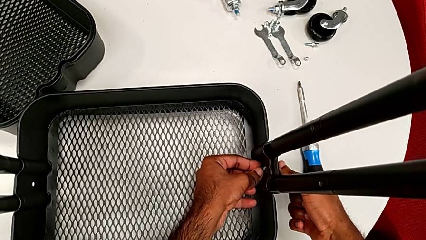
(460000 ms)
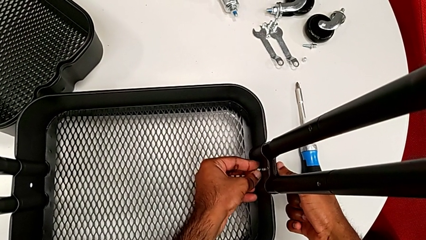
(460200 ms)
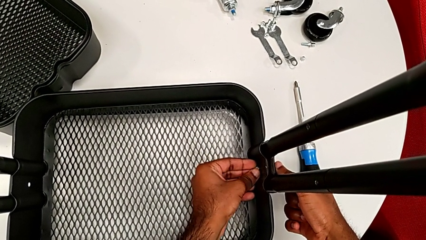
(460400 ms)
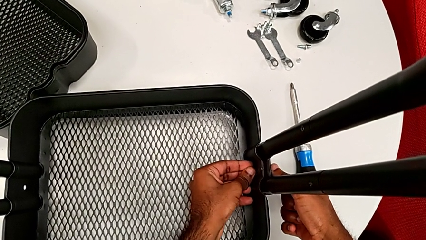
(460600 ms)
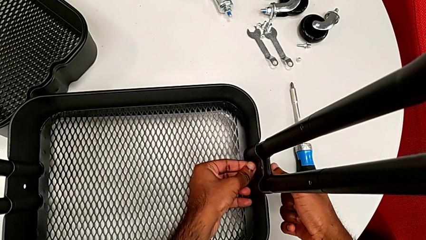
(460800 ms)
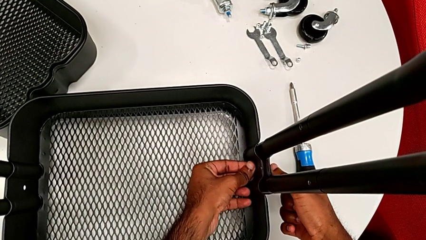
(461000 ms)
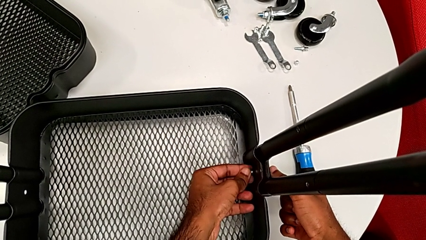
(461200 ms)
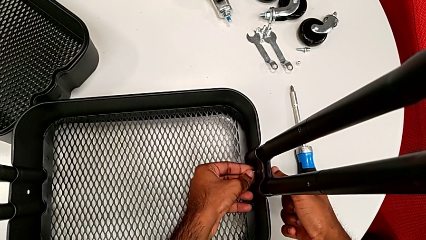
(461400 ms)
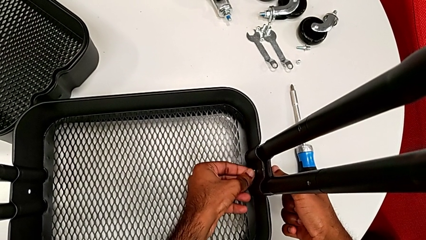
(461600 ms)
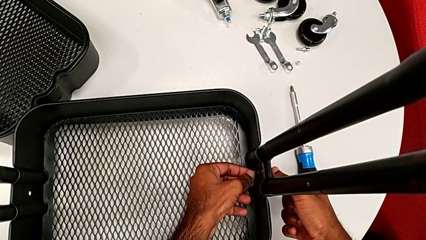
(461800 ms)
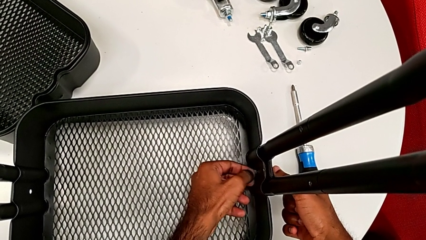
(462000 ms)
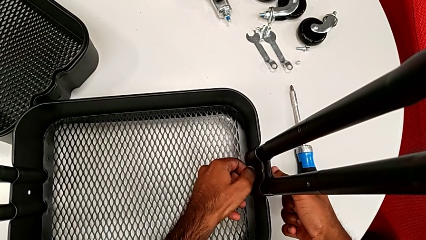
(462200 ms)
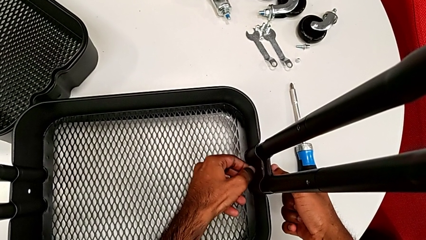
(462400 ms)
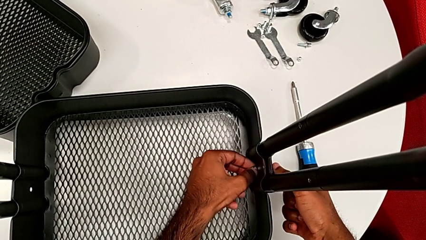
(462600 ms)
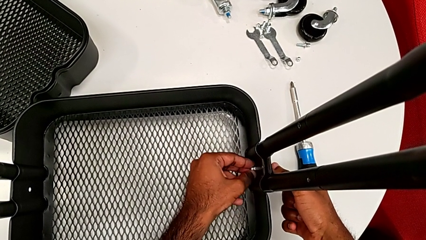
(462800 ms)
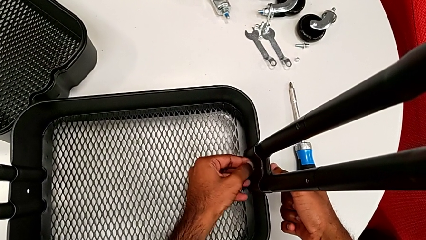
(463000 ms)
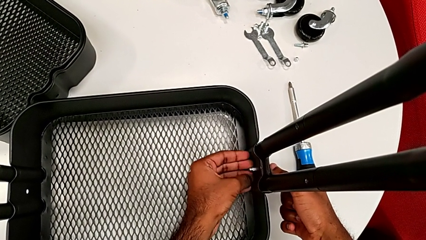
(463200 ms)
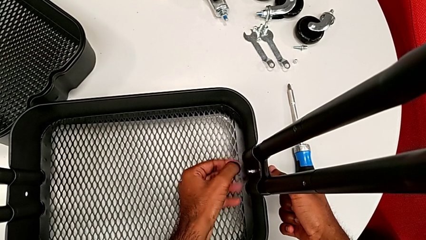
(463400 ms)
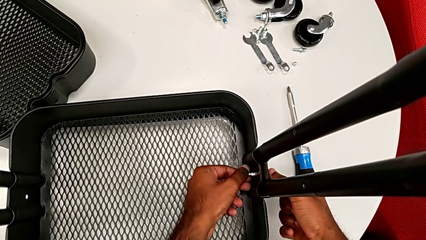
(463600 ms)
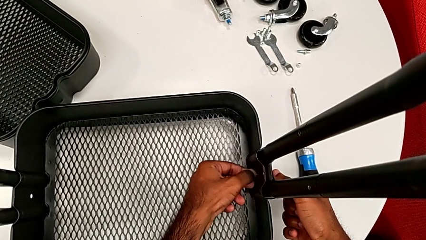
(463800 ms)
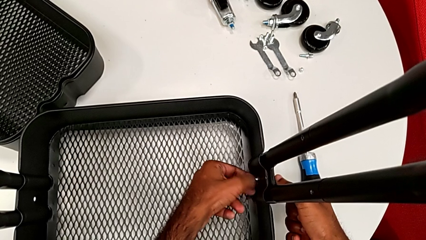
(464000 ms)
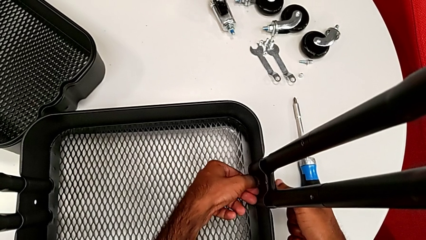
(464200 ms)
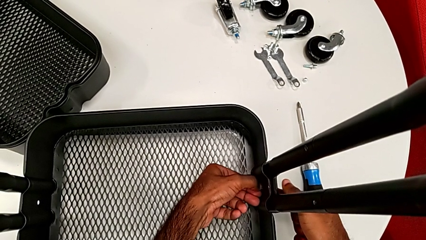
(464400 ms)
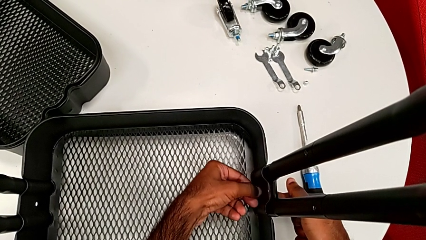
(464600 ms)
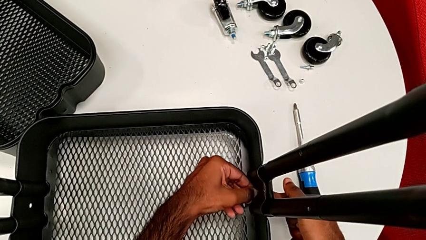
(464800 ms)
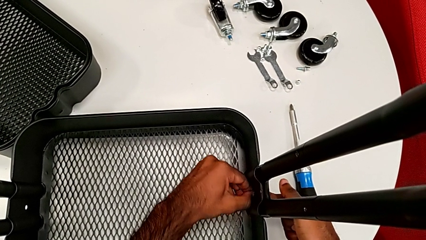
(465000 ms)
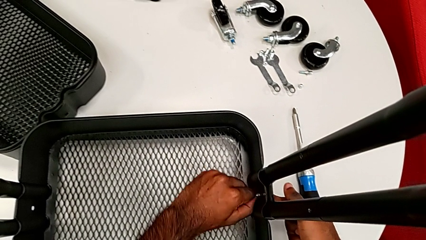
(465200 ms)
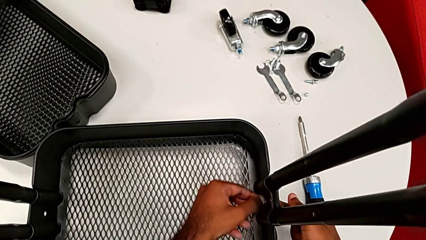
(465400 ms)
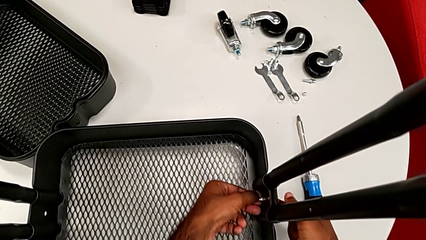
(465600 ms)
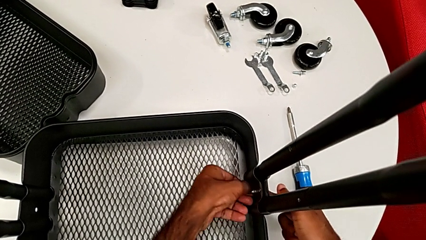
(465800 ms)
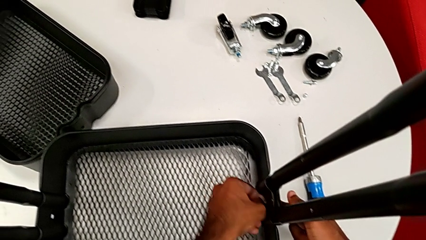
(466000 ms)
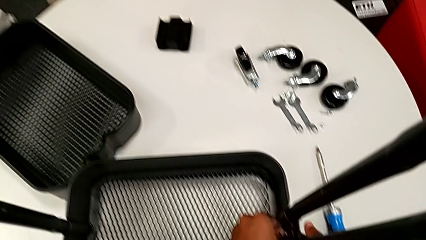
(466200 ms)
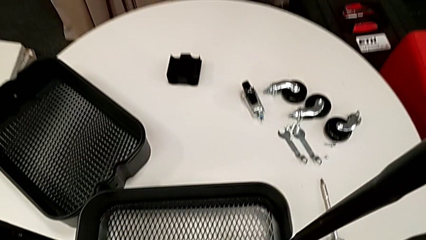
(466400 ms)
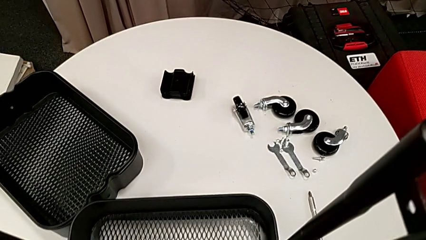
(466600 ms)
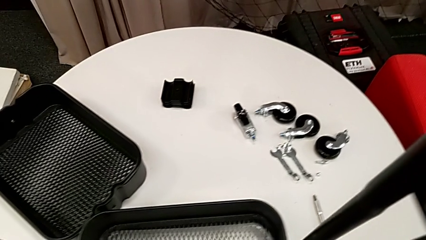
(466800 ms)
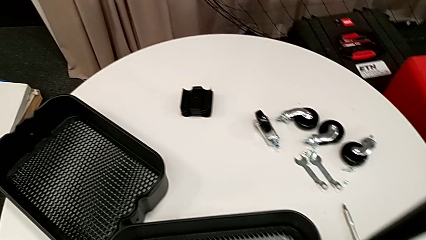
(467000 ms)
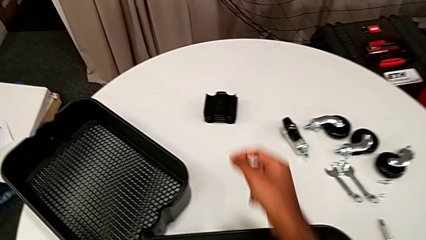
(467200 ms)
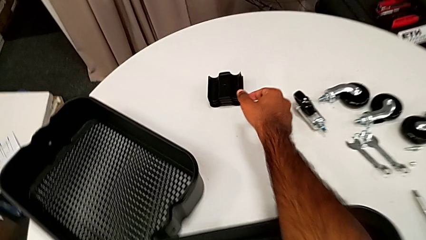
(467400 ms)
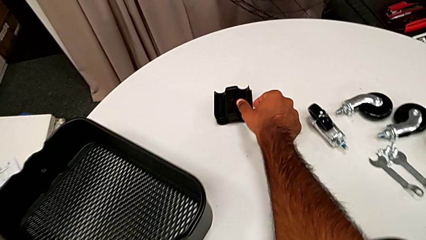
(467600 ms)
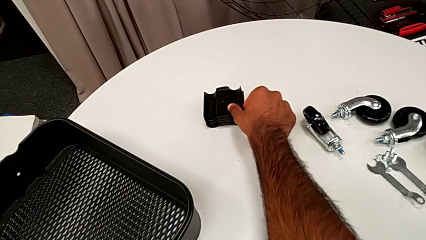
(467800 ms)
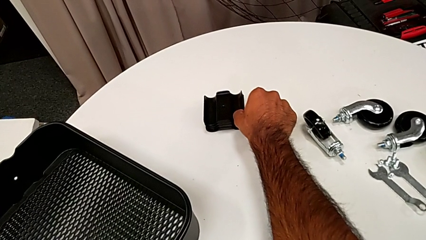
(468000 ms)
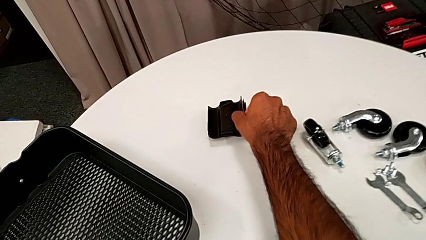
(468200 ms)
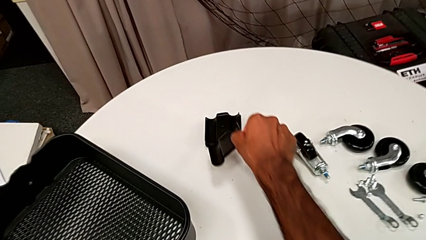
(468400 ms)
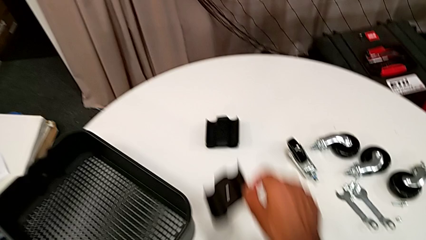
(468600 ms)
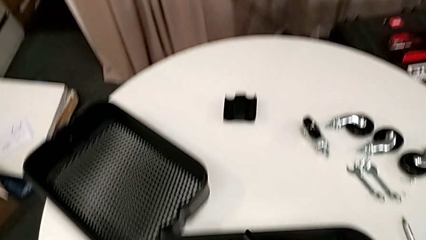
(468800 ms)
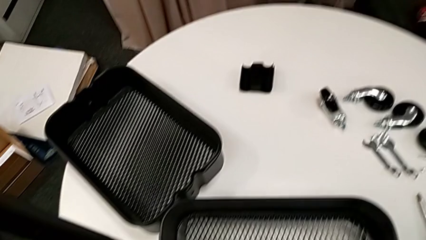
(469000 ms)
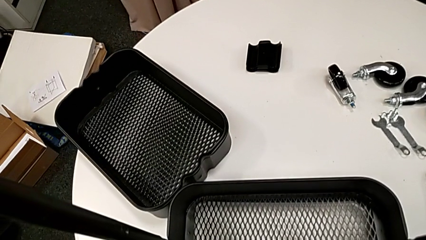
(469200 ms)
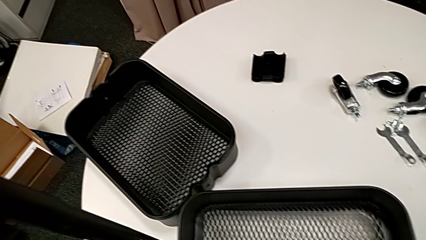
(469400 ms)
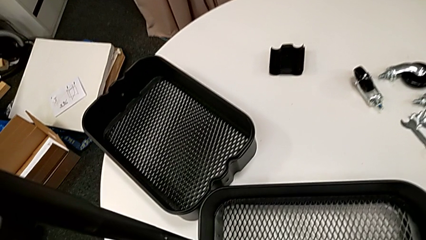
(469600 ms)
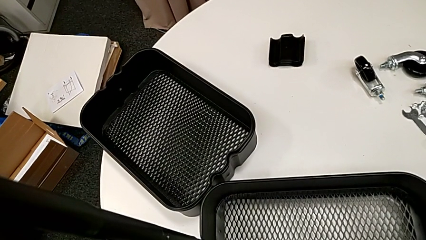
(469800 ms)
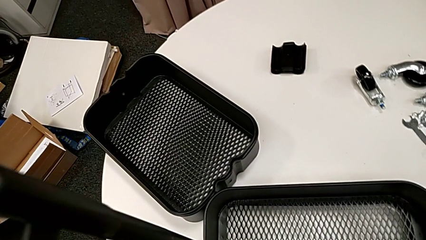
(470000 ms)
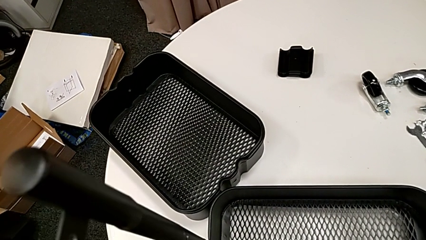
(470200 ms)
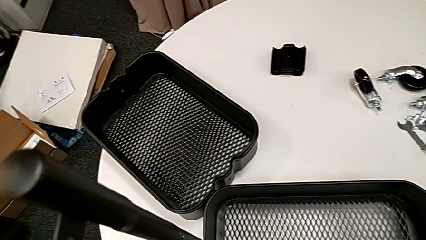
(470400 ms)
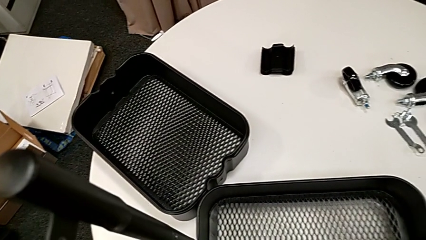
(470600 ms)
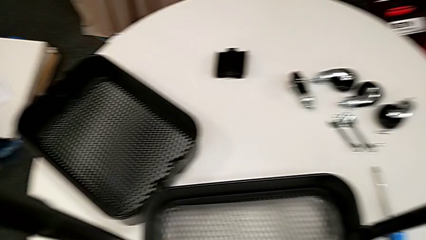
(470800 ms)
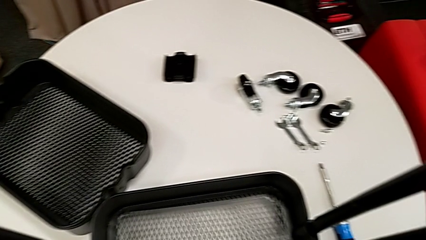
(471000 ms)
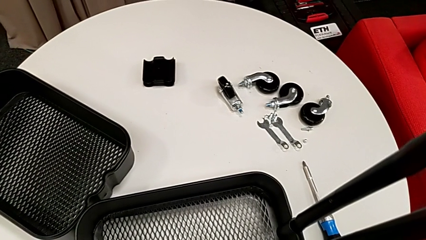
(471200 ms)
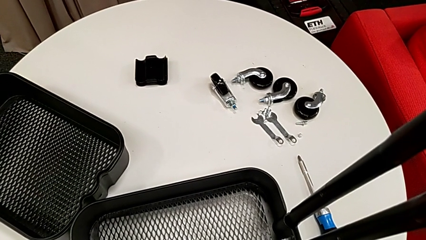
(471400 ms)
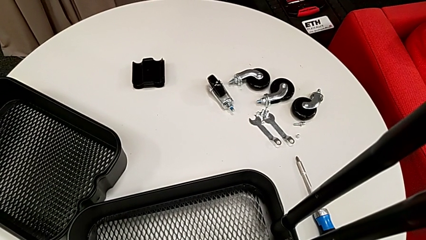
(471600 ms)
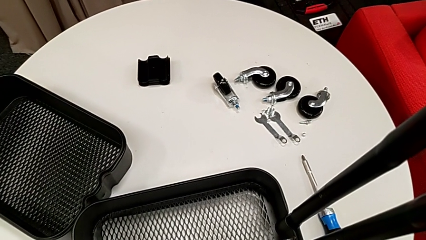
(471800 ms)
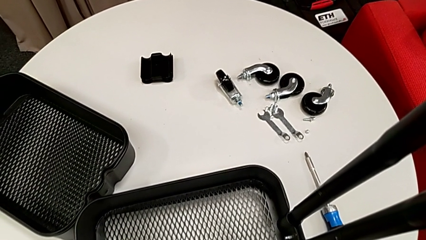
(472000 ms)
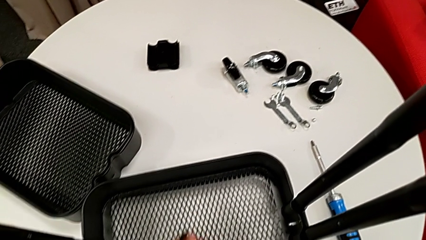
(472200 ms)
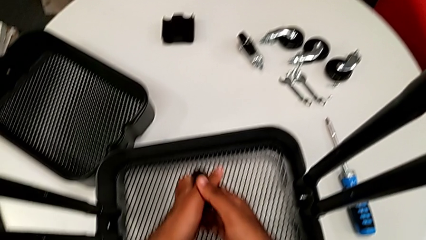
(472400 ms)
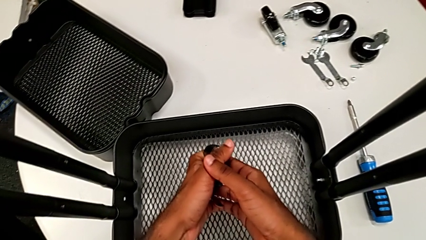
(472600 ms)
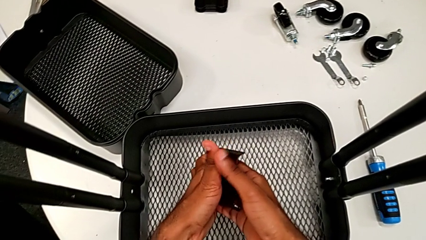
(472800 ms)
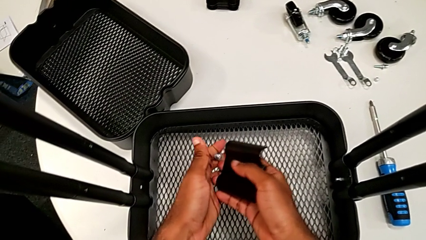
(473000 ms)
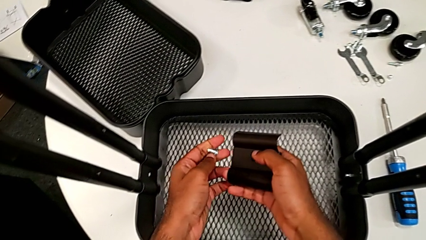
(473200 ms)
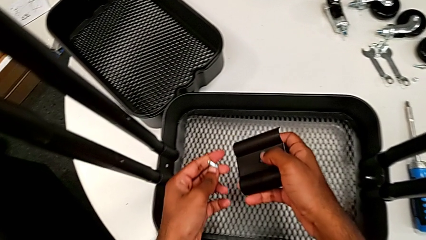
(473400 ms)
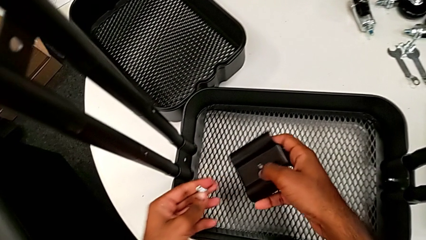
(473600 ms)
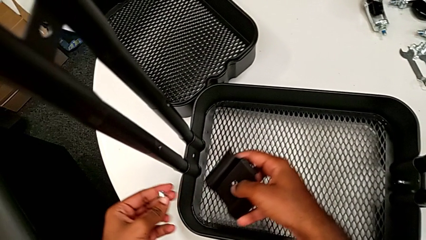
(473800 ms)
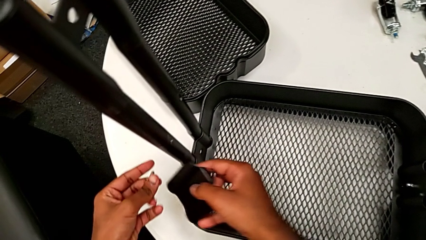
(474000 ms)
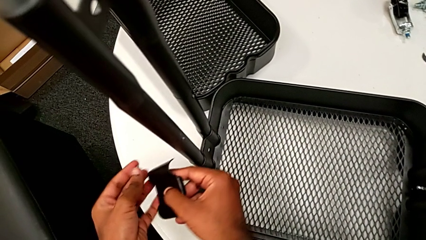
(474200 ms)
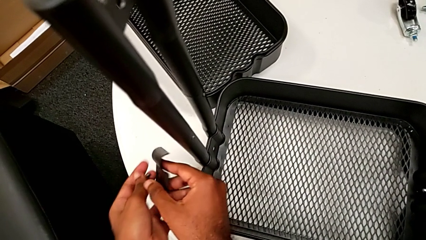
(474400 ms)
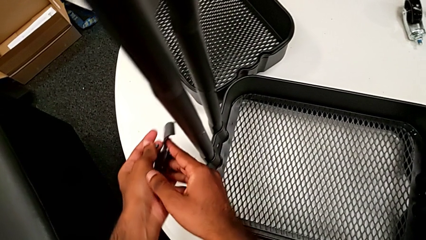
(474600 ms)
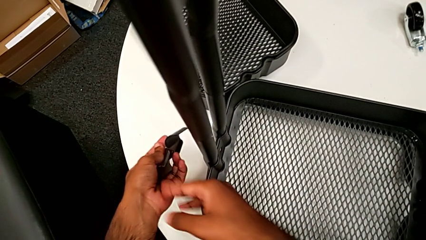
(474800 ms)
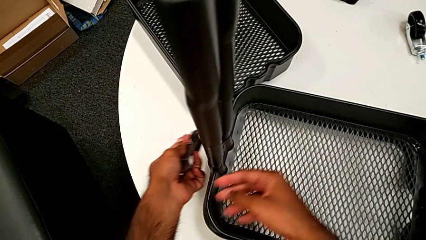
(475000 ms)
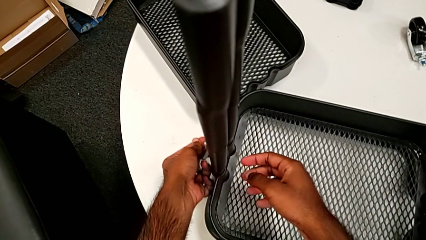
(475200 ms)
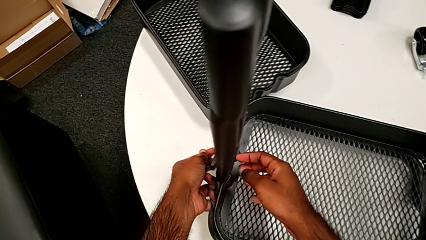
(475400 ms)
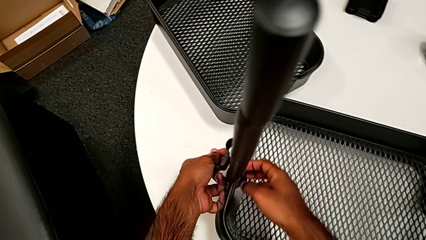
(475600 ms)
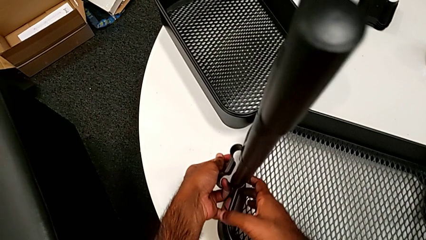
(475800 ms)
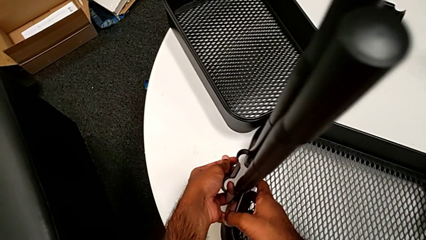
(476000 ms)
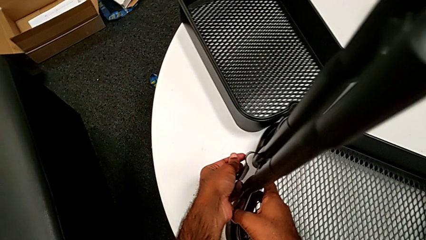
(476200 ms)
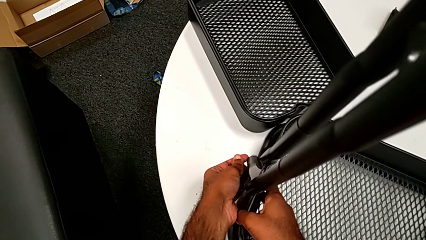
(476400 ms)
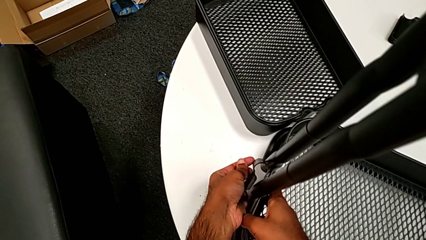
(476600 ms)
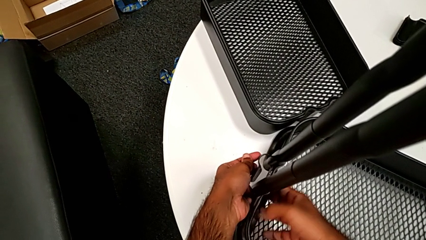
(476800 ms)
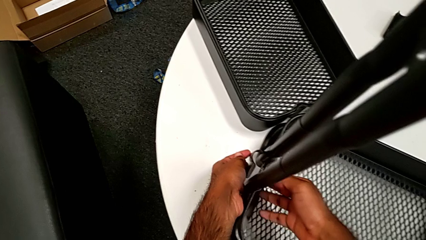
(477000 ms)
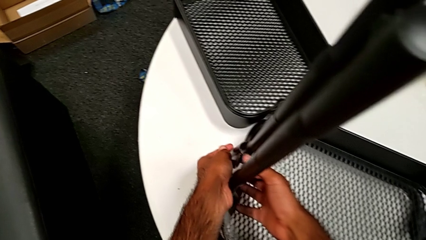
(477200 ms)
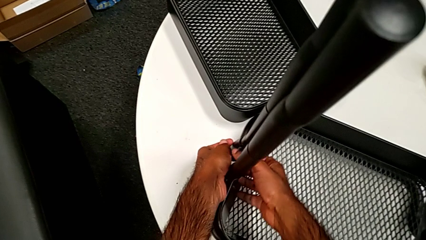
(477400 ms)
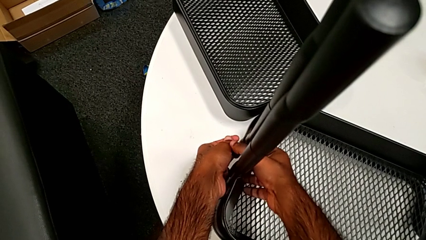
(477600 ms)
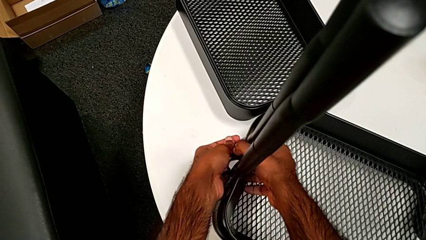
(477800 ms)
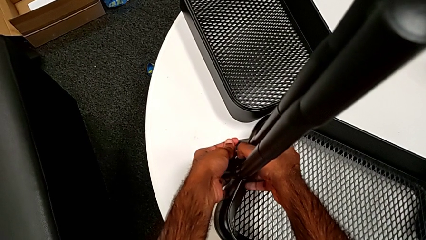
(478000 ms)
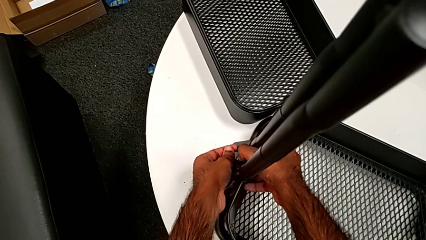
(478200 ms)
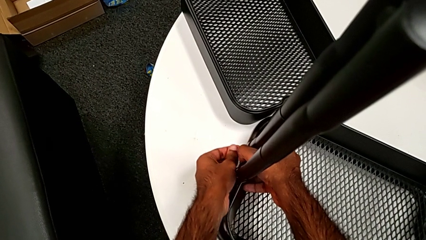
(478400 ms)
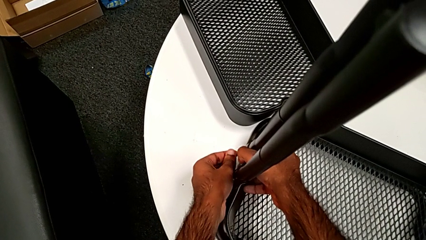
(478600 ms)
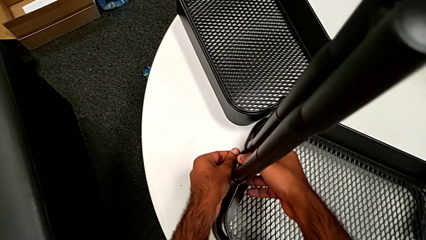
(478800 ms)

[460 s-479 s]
The camera wearer is assembling the first tray. They screw the first hexagon cap nut, grab the second bracket, inspect the bracket and begin to place the second bracket.
